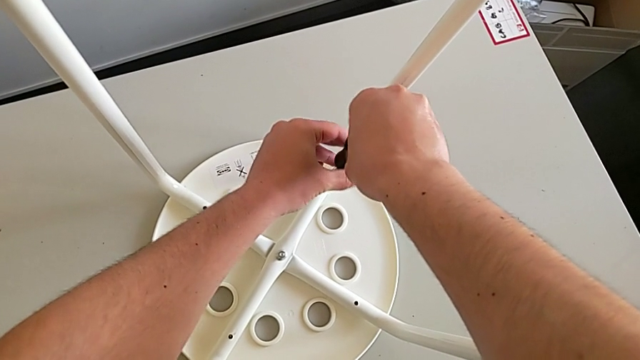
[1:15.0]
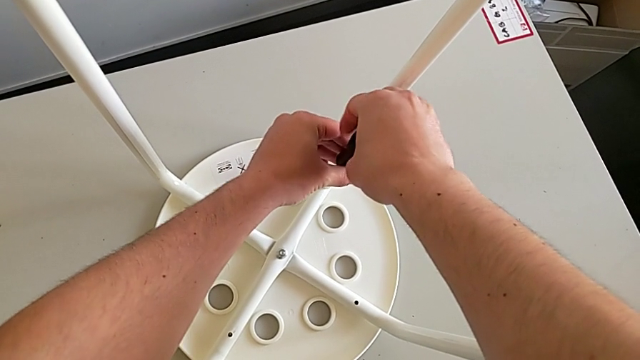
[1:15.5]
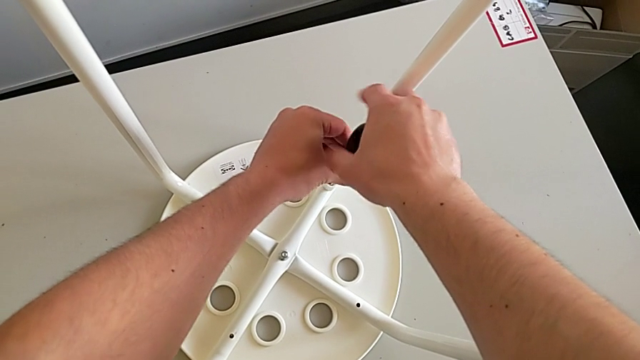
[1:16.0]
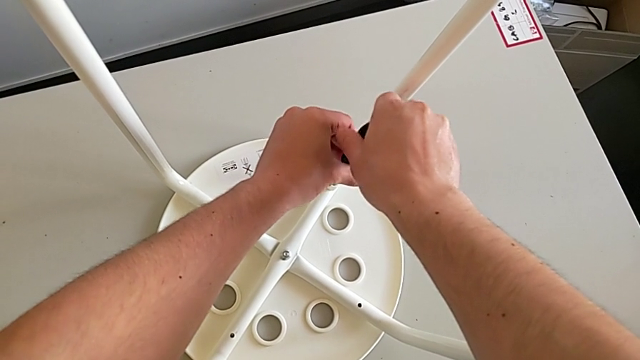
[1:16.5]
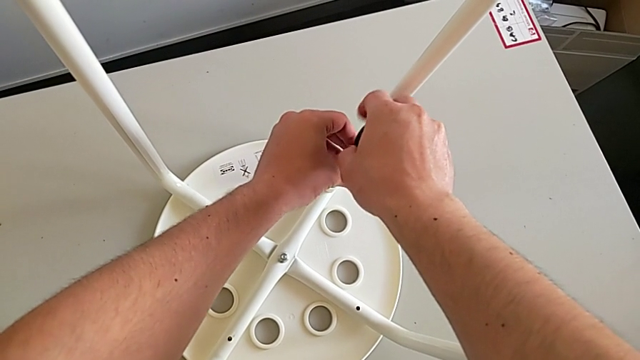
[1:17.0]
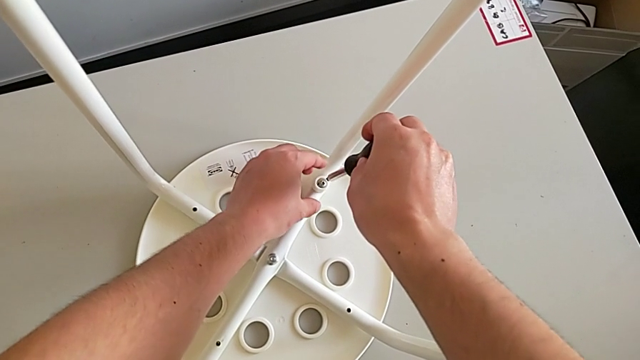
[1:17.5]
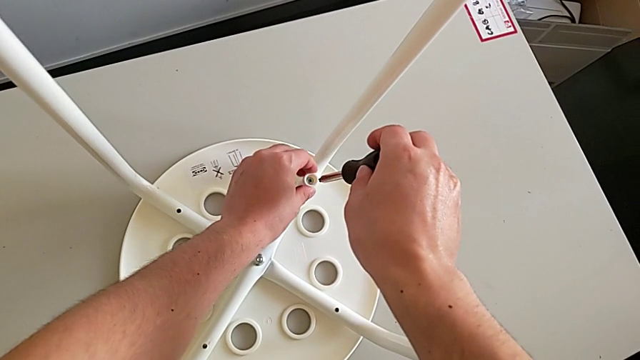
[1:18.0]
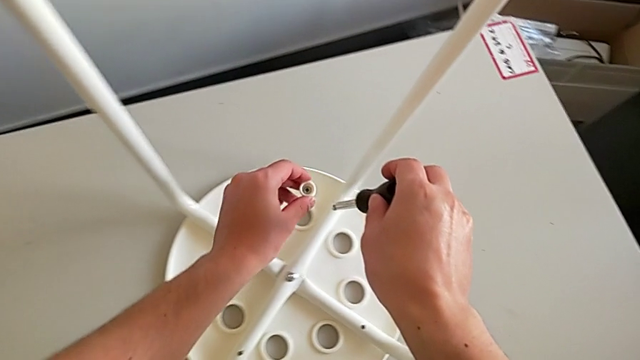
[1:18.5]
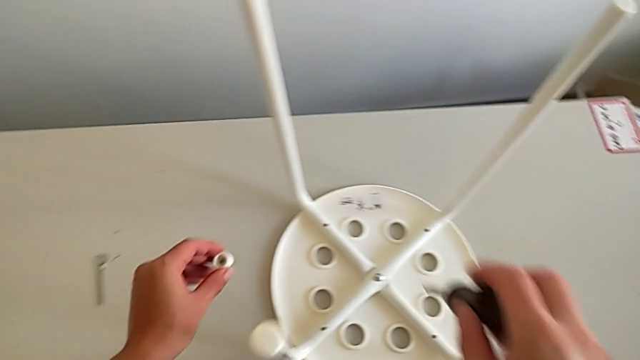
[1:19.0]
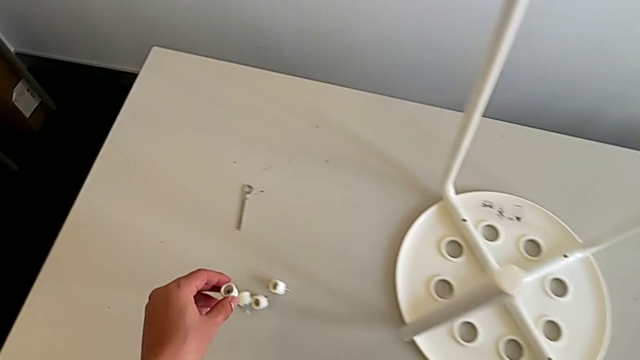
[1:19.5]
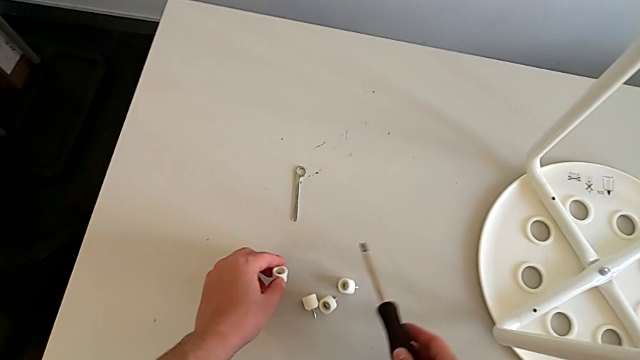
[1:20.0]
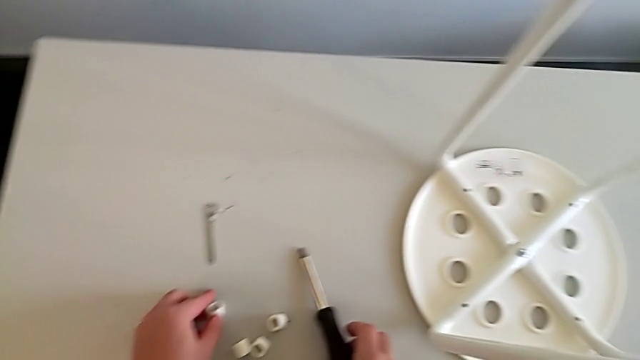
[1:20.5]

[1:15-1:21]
The camera wearer is disassembling the screws from the legs. They unscrew the fourth screw, grab it, place it and withdraw the screwdriver.

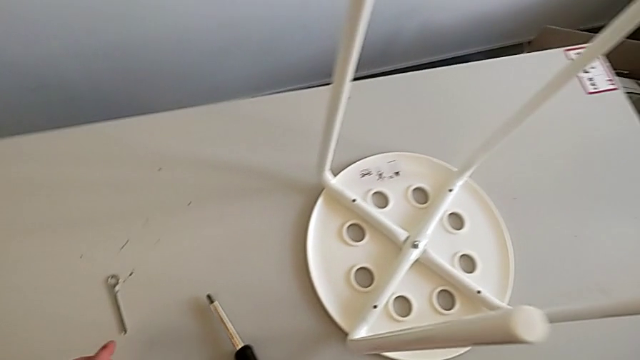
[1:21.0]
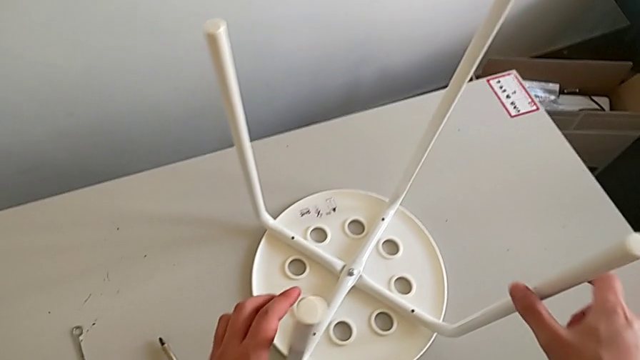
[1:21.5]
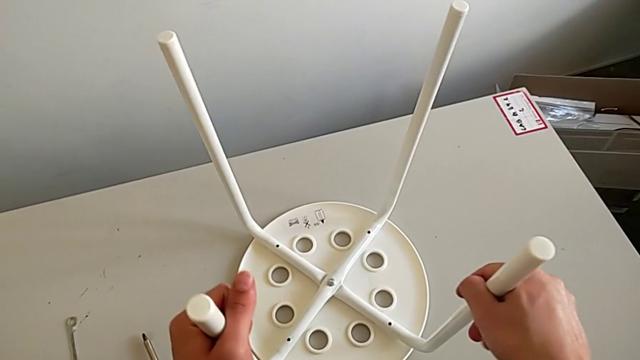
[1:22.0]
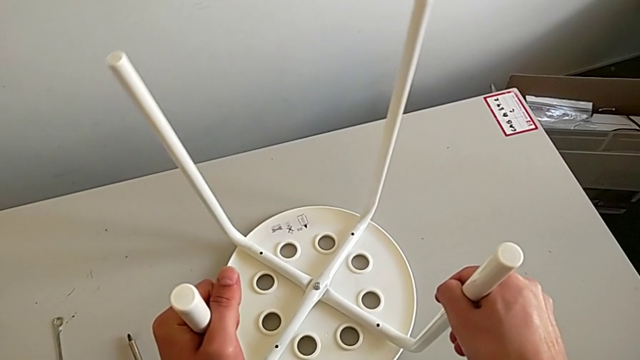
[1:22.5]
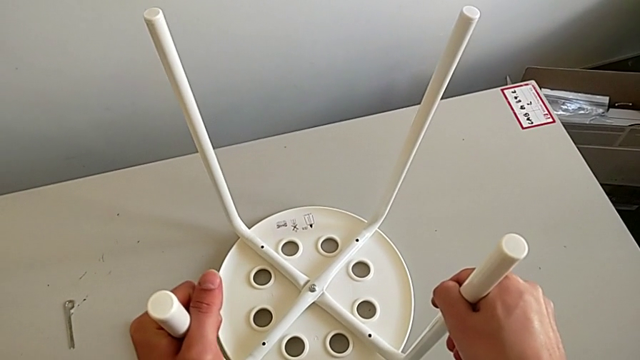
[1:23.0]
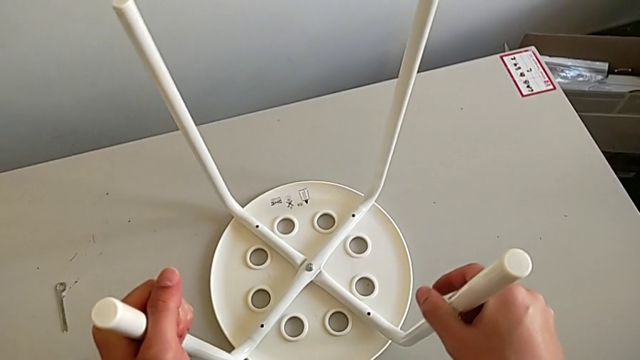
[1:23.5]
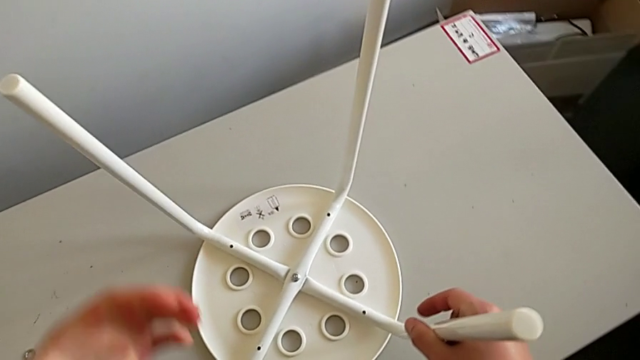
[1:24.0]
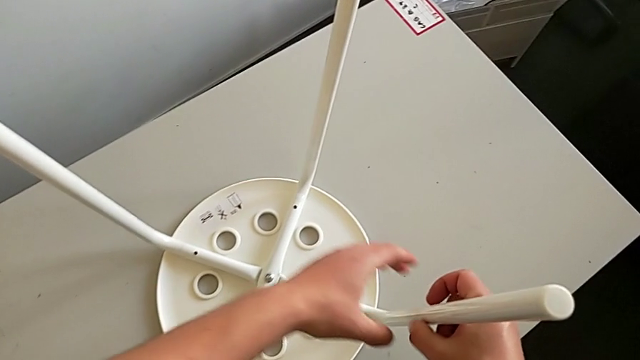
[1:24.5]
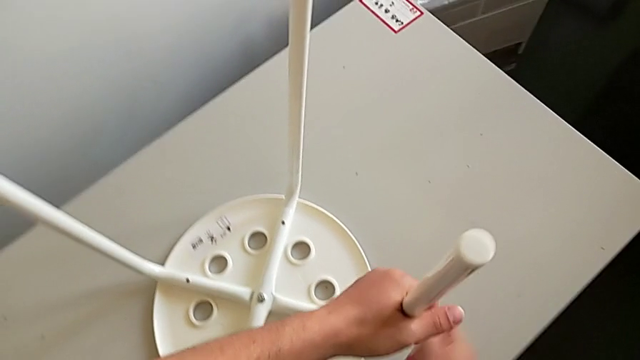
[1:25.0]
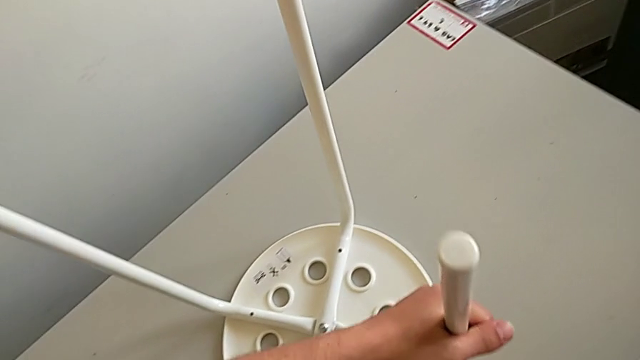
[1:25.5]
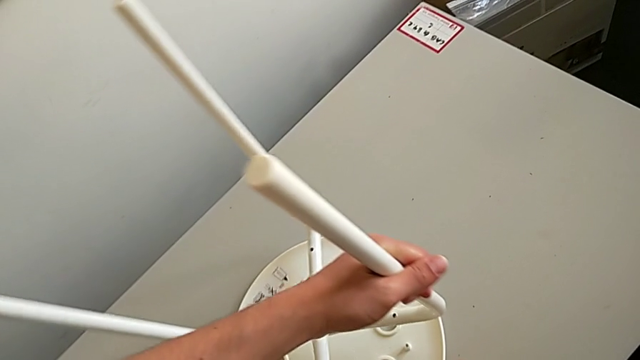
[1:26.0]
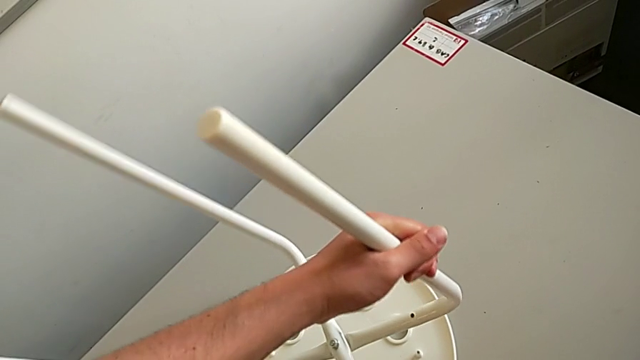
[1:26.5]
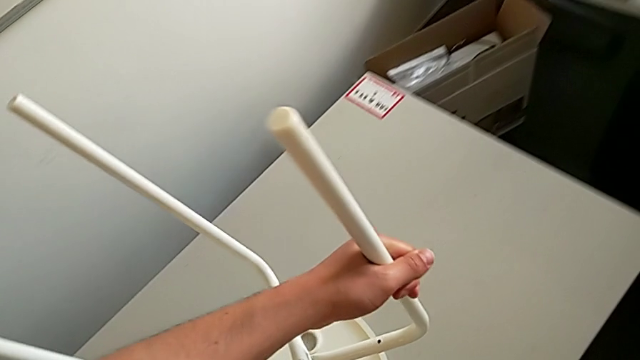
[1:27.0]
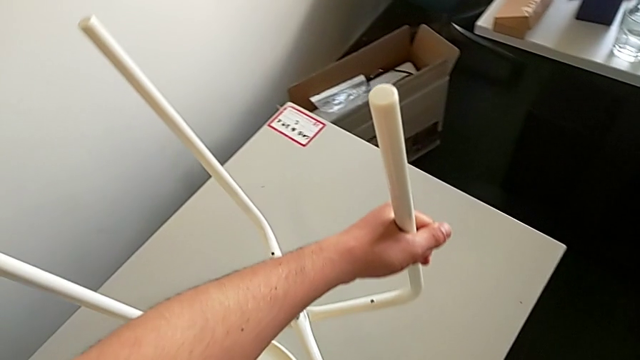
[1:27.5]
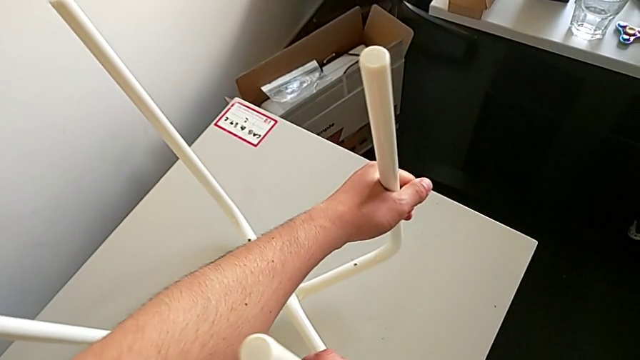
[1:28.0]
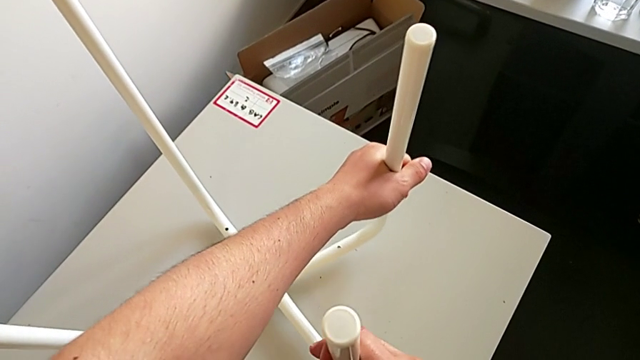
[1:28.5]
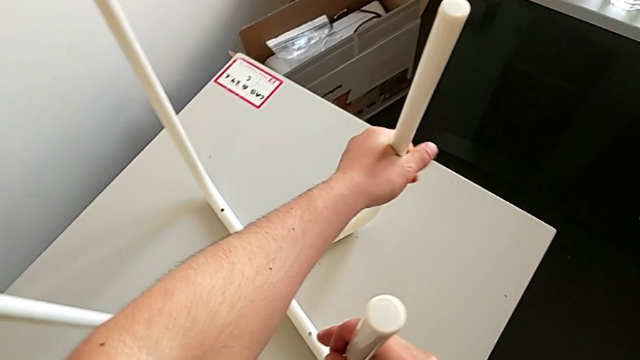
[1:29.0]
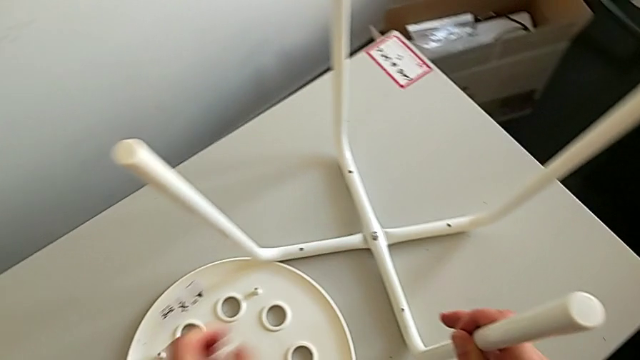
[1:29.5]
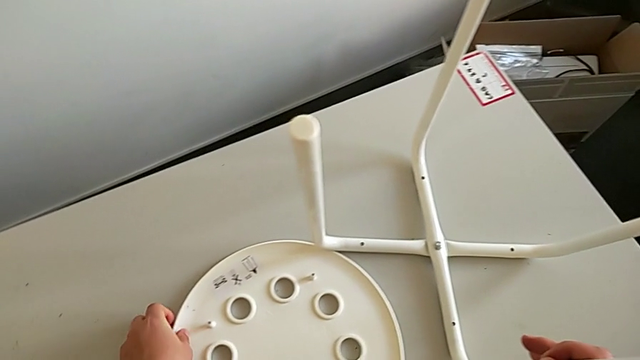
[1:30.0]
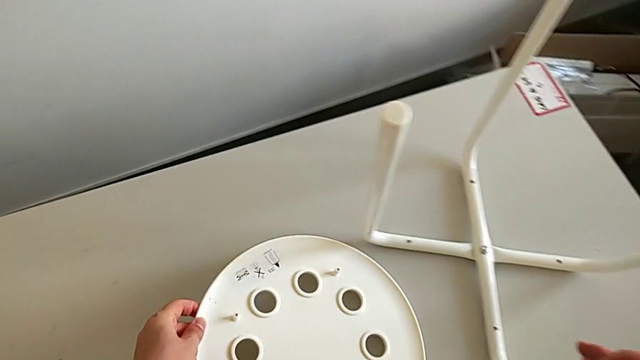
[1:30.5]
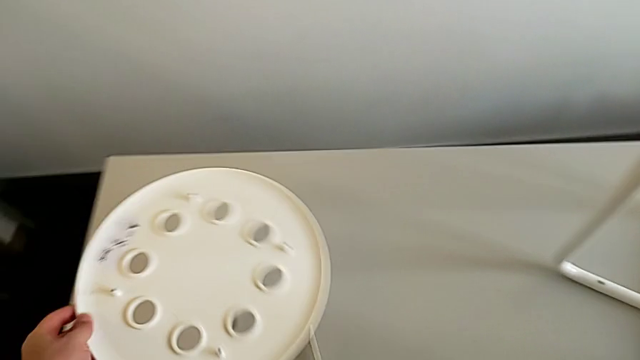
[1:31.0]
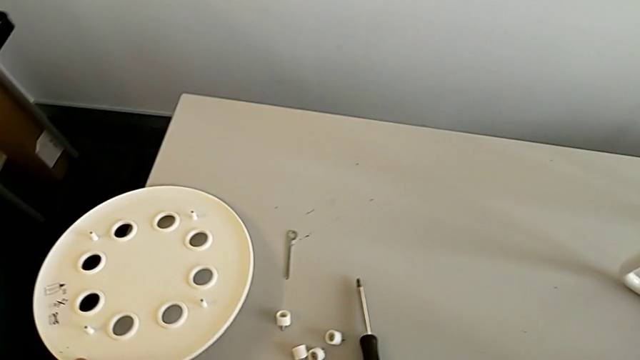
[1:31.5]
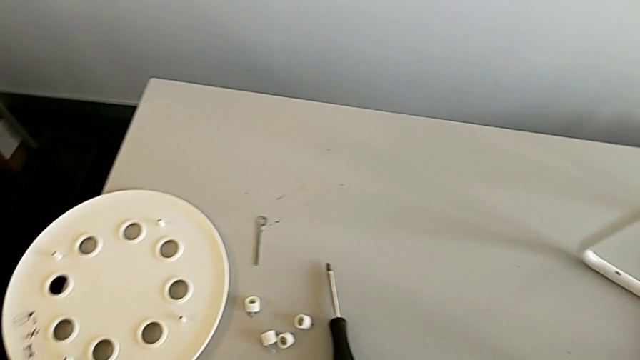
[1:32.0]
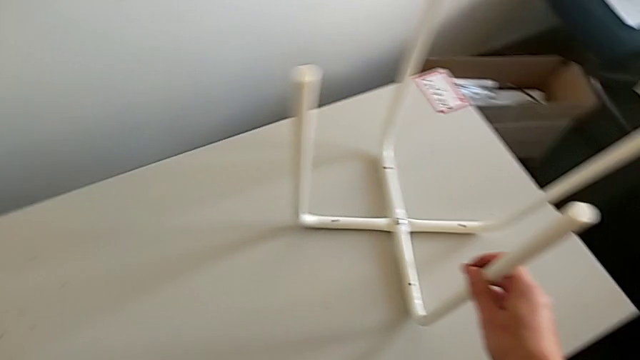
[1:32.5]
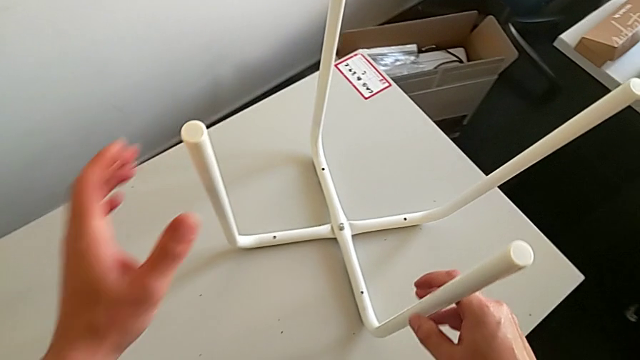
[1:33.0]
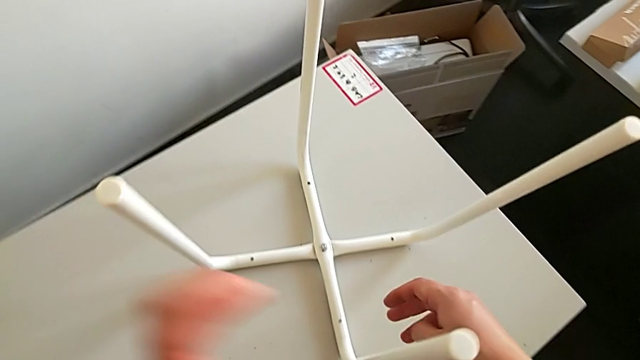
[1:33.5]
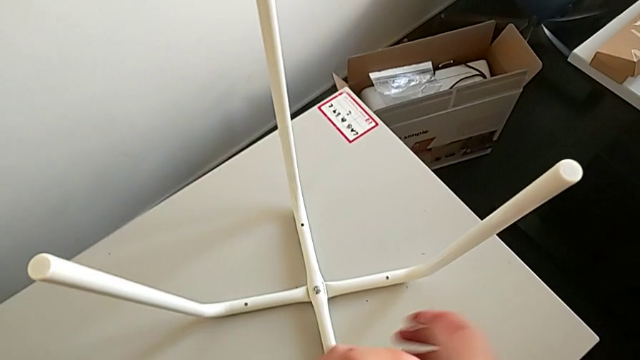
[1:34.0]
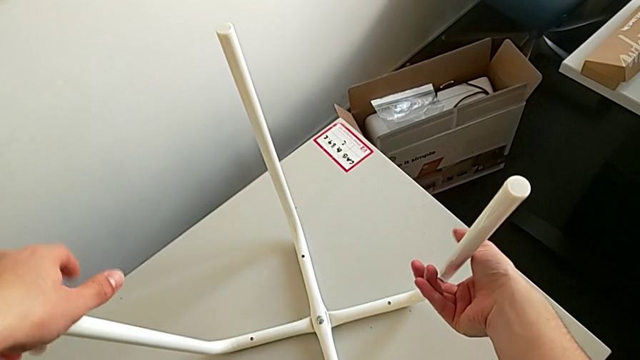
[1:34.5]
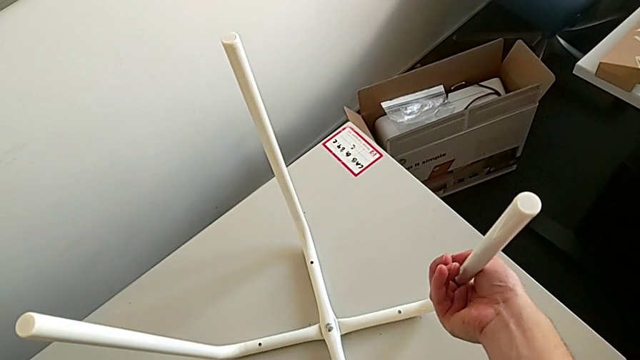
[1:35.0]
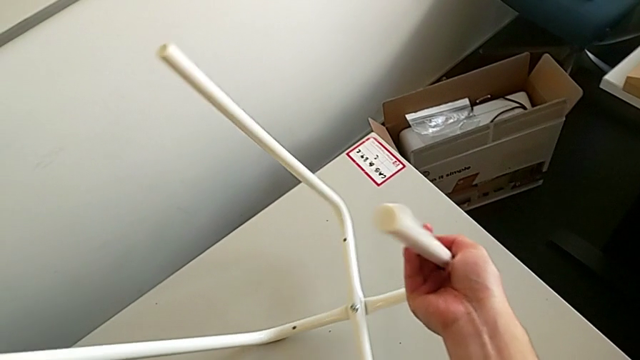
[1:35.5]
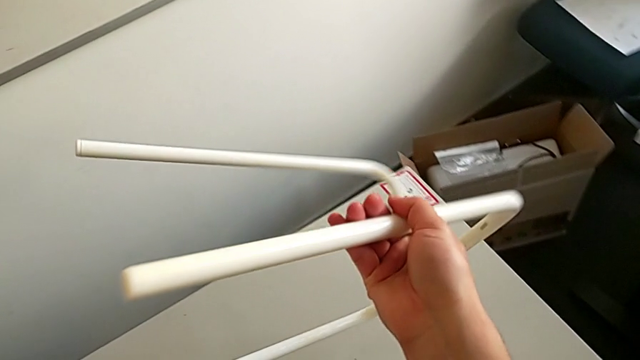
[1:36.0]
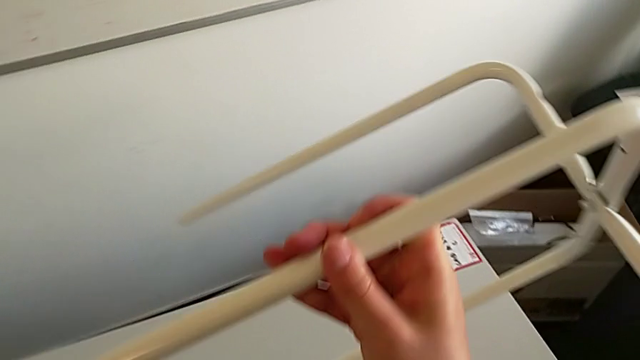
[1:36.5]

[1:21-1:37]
The camera wearer is disassembling the legs from the seat. They grab the leg, disassemble it, place it, grab the seat, place it, grab the leg and rotate it.
